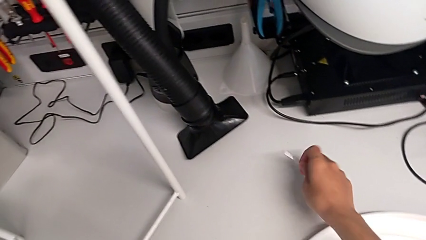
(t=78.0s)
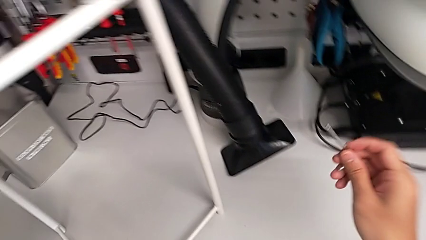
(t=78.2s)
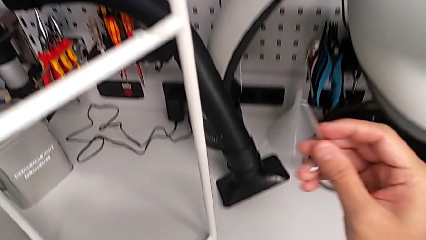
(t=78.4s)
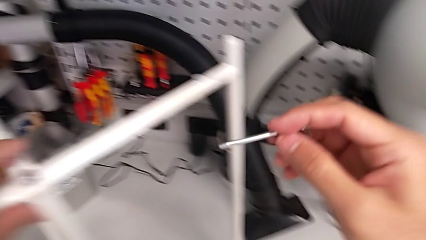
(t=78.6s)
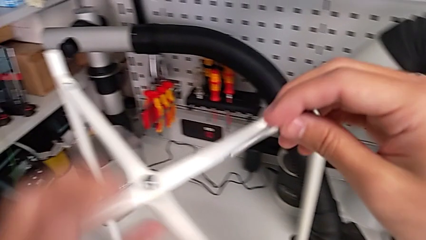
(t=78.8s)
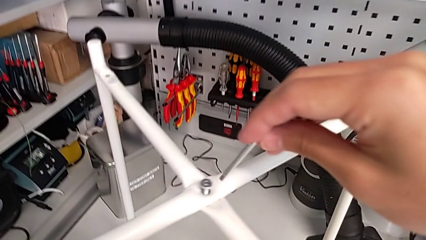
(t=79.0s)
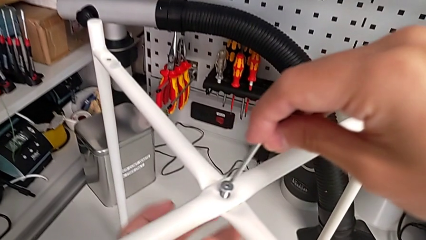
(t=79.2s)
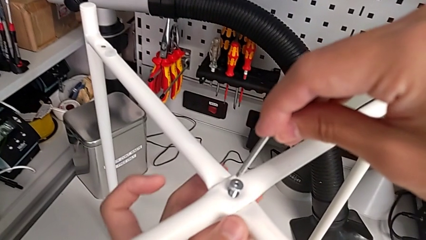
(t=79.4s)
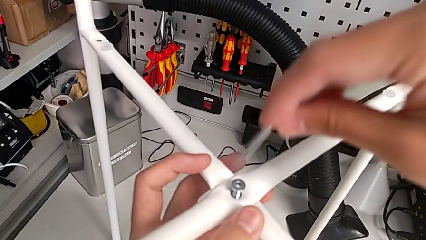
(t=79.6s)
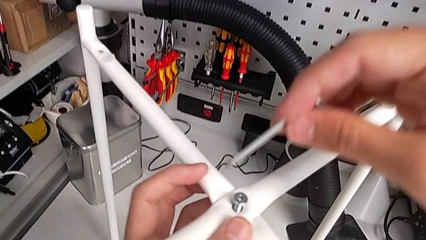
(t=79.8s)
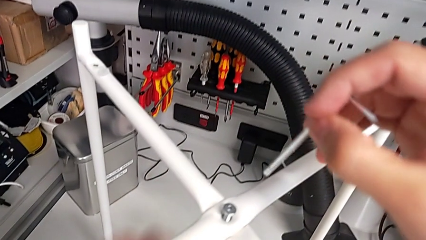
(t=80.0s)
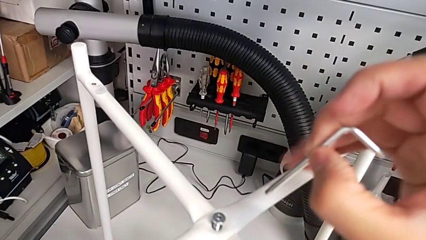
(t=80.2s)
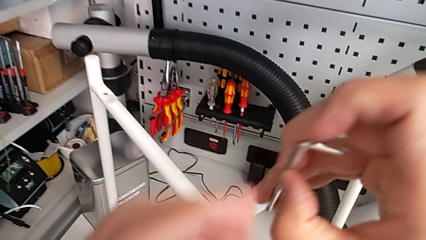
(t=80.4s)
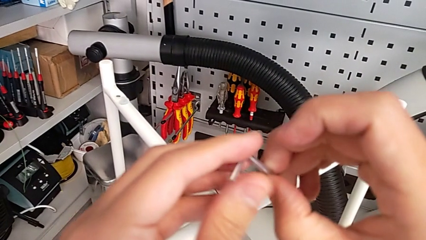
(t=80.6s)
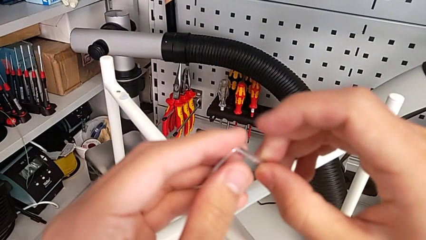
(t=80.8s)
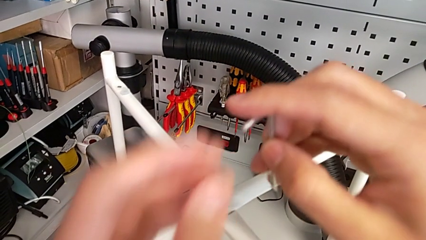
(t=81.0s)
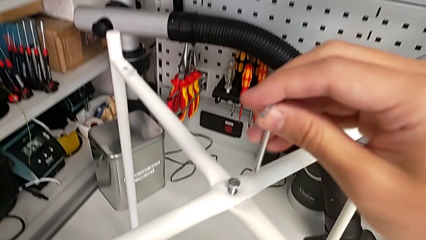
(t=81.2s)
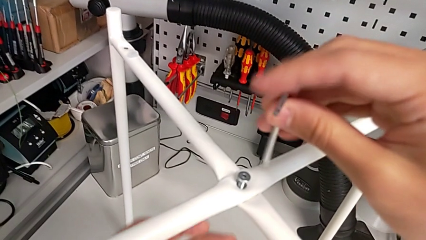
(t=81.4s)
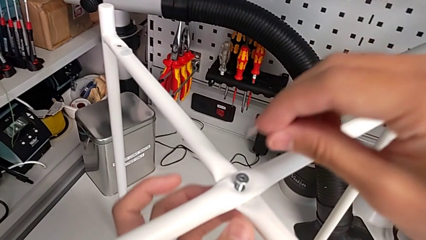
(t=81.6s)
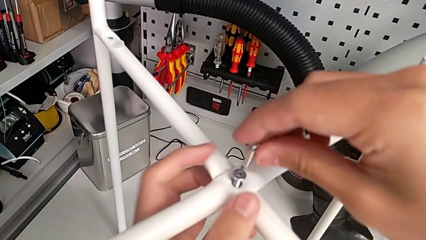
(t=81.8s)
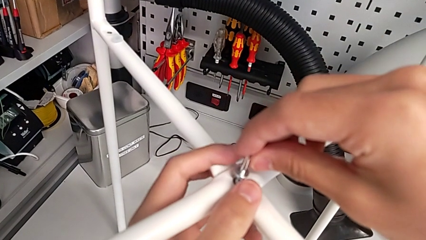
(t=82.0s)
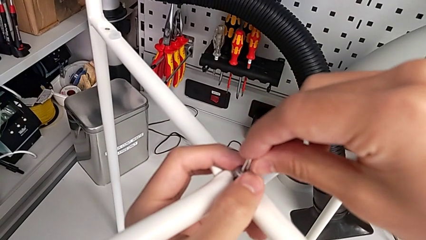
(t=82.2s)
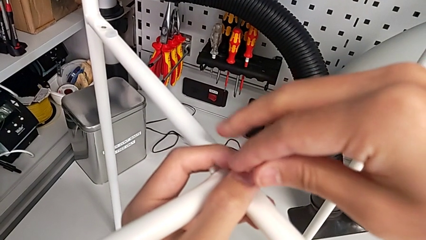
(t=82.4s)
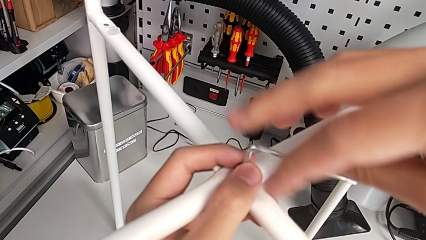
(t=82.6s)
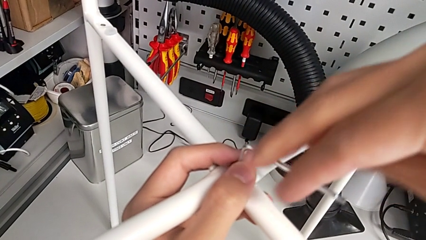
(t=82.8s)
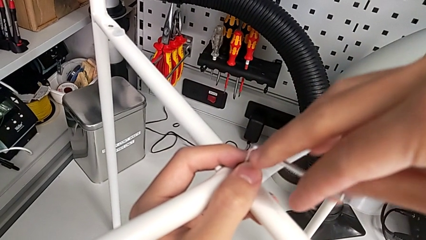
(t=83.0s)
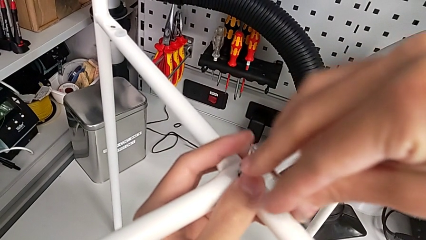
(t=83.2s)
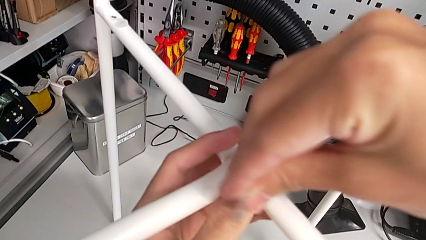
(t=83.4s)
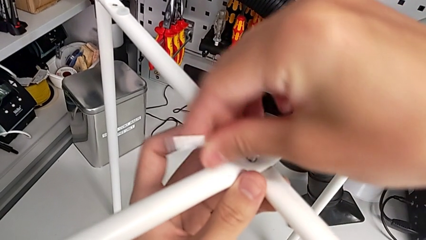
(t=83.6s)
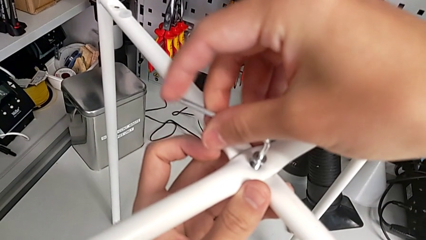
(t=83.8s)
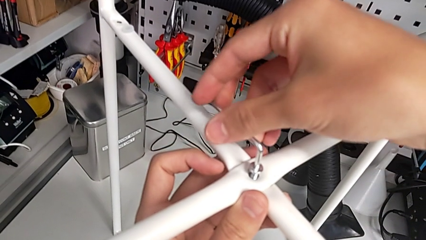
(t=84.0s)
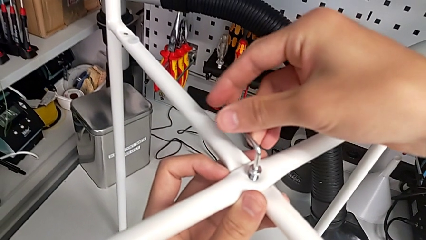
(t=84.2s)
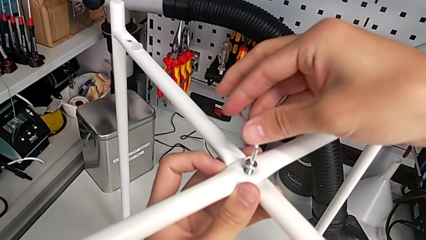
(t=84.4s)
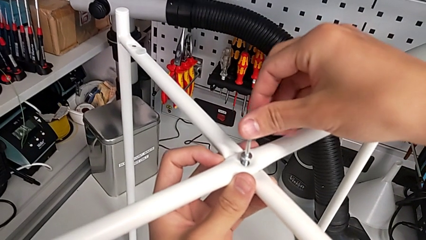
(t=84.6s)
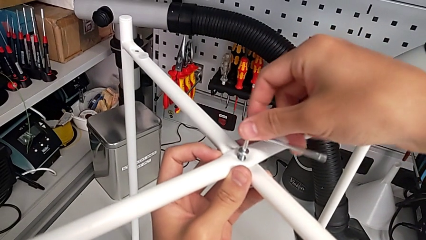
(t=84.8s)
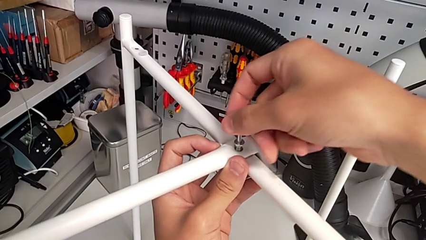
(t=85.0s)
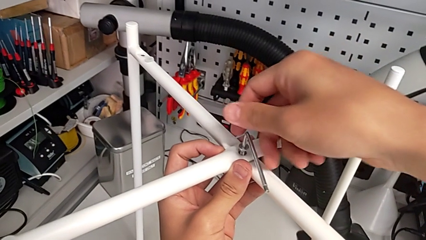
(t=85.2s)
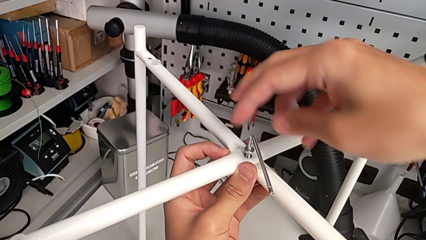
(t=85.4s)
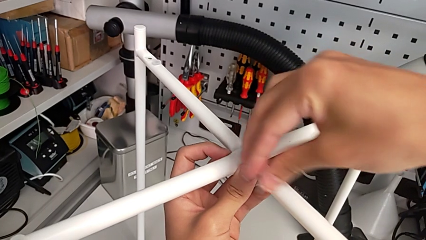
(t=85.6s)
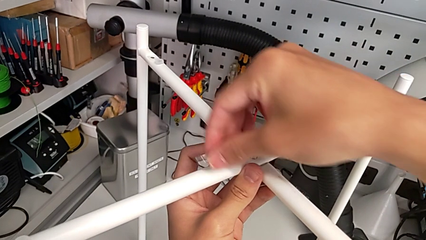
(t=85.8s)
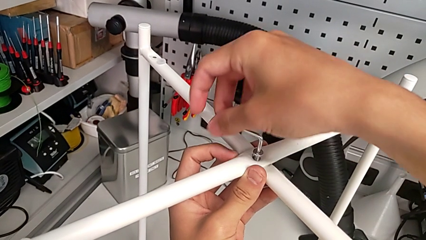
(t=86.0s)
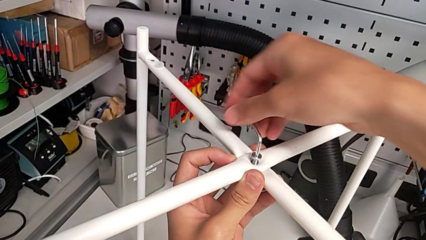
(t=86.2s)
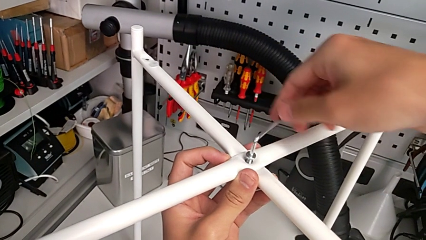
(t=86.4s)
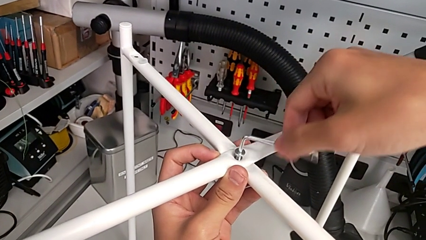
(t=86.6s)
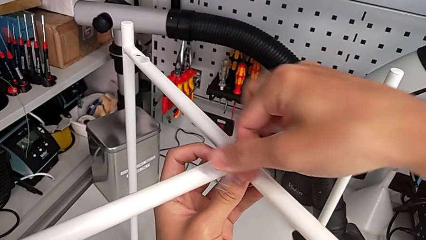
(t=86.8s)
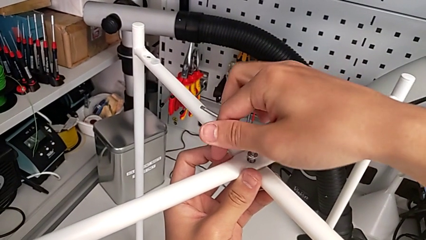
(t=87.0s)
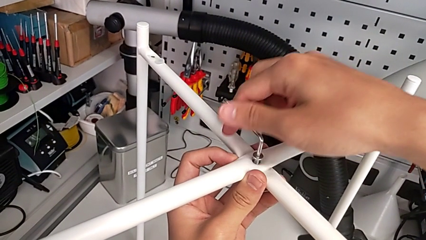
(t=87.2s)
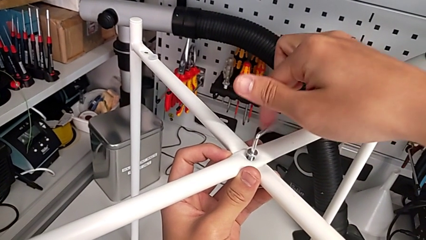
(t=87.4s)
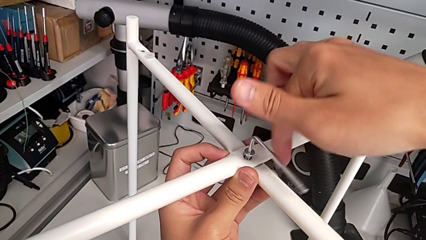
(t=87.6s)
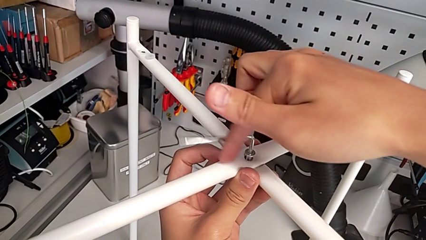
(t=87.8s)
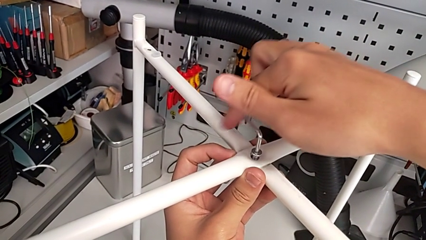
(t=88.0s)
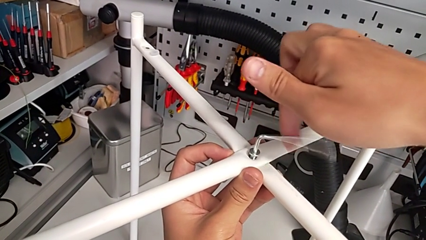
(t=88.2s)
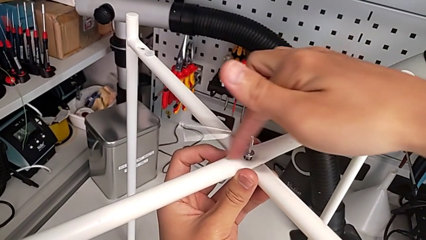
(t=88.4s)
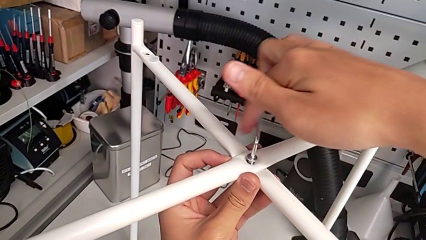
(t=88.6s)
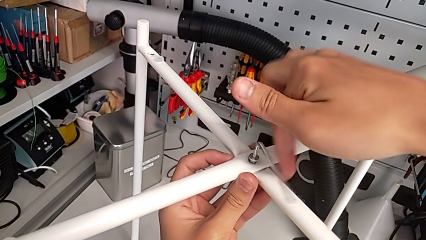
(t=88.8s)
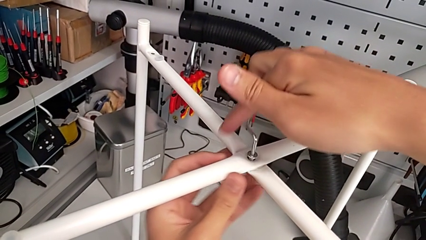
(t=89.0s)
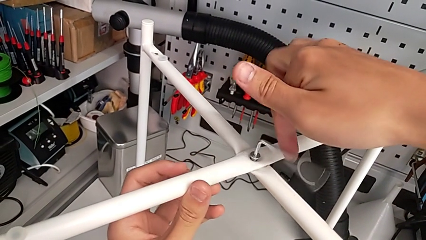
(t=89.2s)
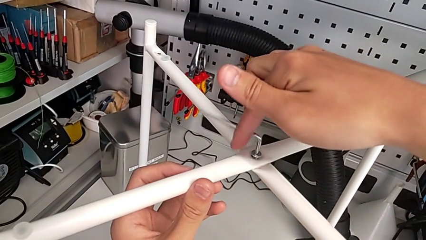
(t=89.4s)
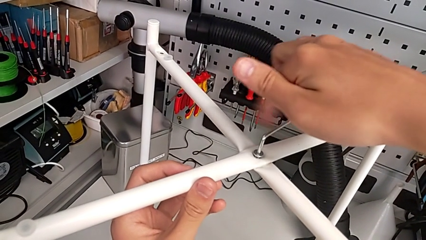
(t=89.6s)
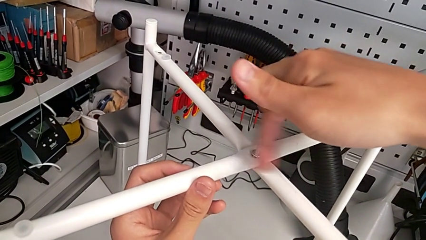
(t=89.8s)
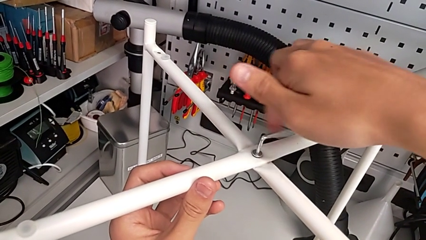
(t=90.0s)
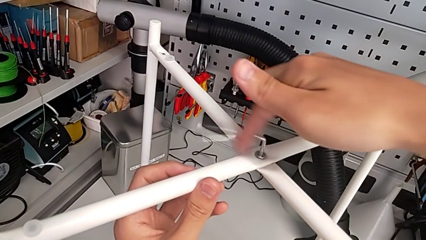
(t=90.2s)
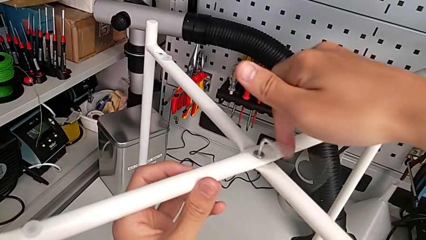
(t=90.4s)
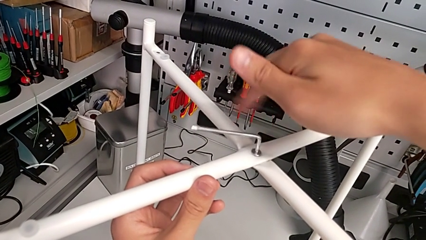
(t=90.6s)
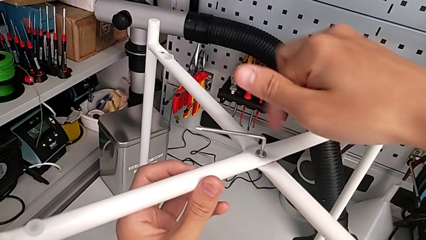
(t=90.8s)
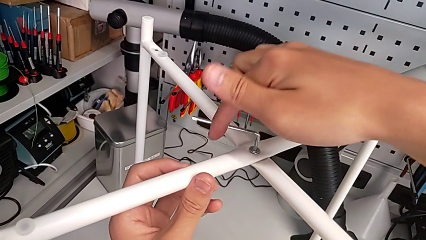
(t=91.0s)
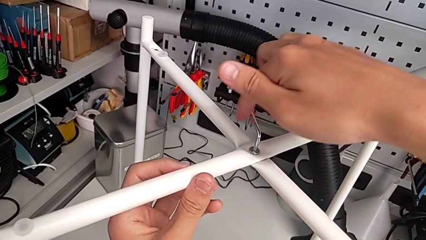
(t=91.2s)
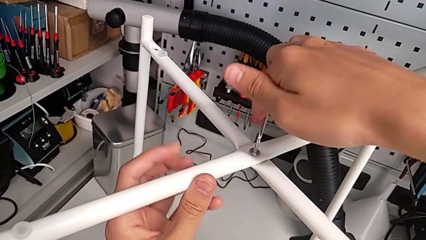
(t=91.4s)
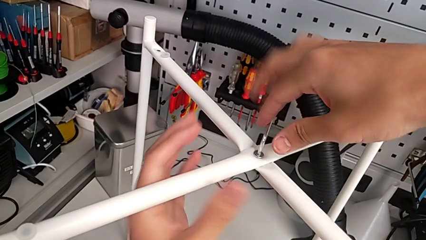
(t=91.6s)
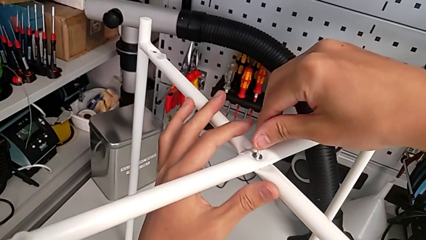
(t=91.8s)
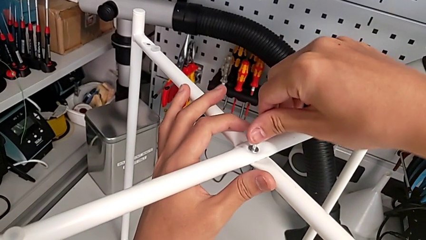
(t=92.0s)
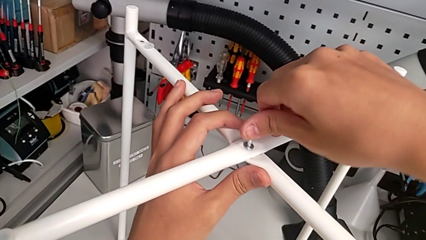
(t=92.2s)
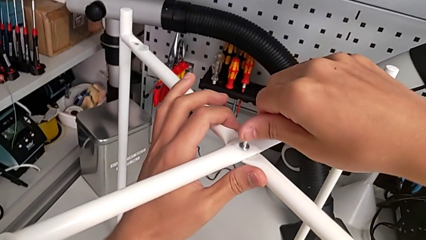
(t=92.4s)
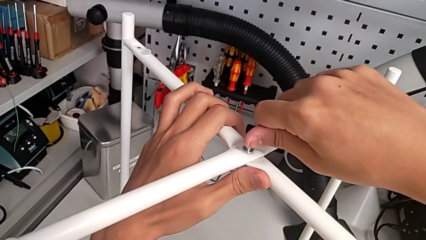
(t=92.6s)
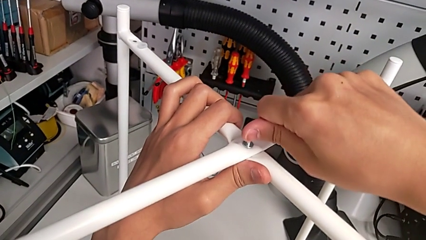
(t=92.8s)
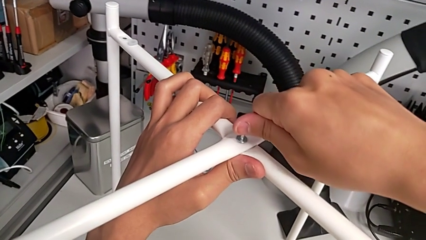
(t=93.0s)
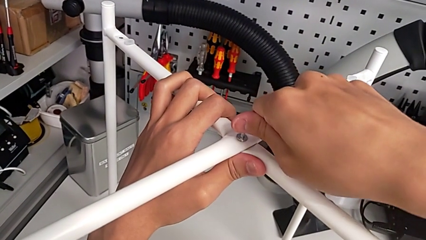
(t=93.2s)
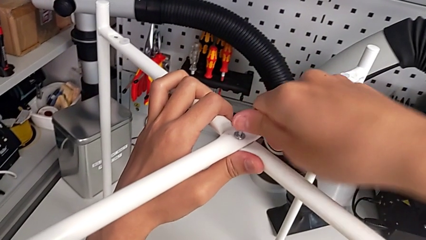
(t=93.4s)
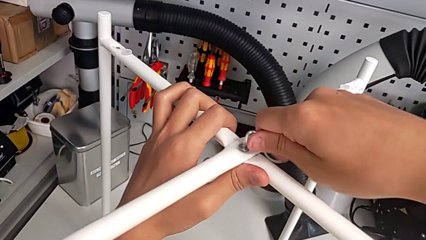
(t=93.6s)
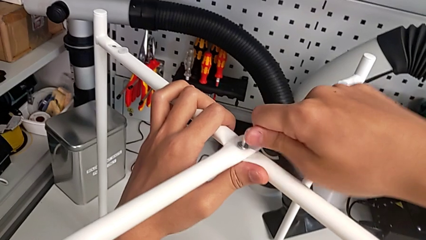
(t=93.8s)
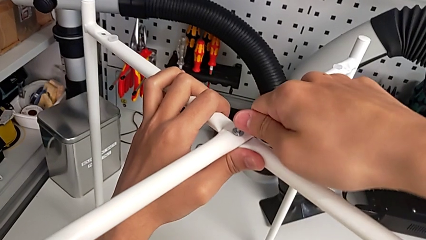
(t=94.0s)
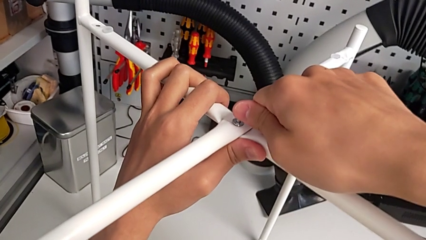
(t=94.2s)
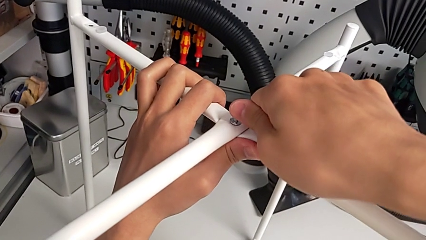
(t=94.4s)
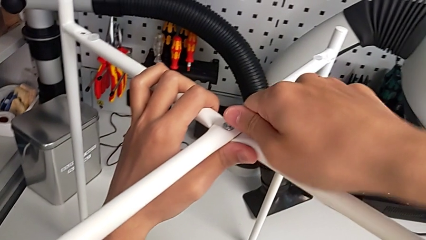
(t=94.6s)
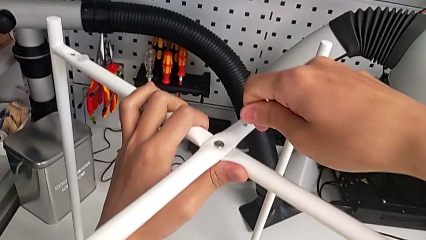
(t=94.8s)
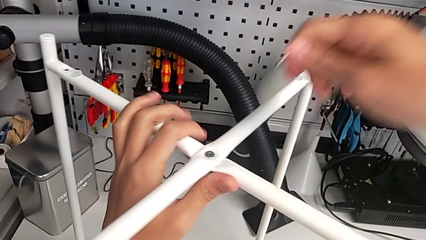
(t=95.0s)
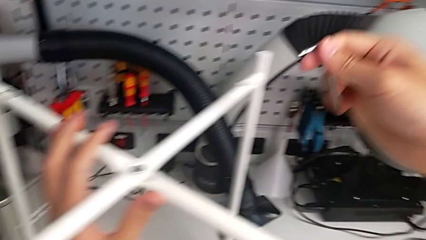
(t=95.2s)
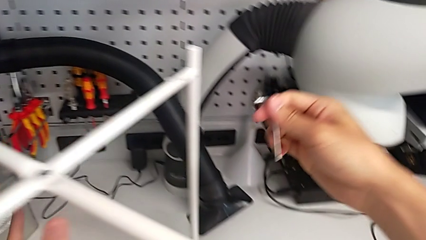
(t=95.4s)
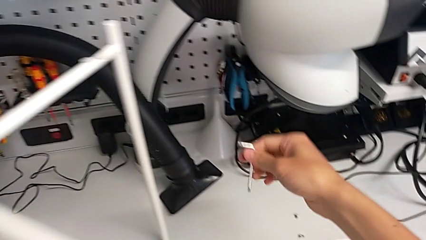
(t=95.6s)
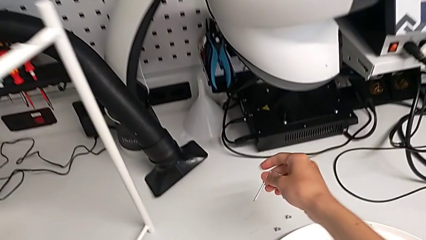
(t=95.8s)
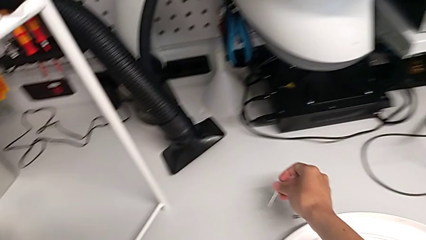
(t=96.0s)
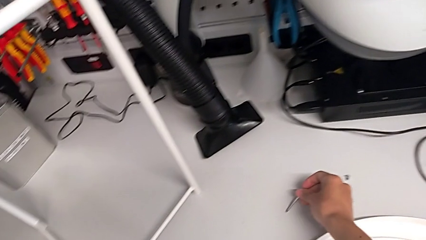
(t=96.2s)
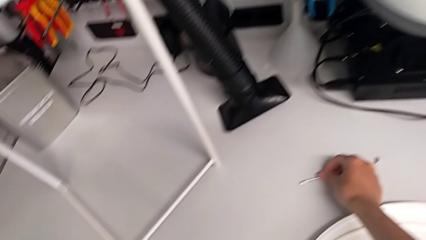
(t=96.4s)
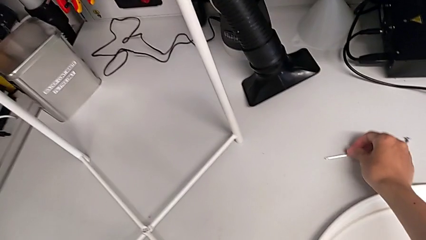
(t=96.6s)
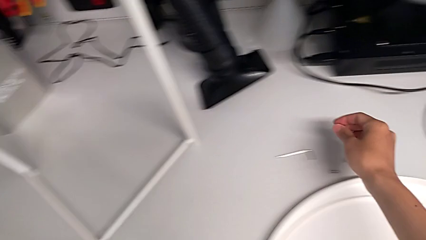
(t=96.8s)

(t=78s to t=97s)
The camera wearer is assembling the top screw into the legs. They lift the Allen wrench, insert it, screw the hex socket head, withdraw the Allen wrench and place it.
